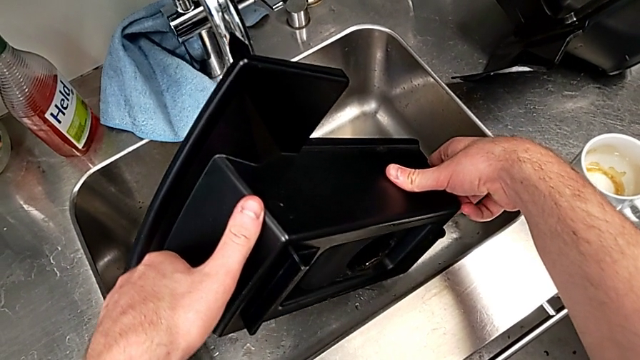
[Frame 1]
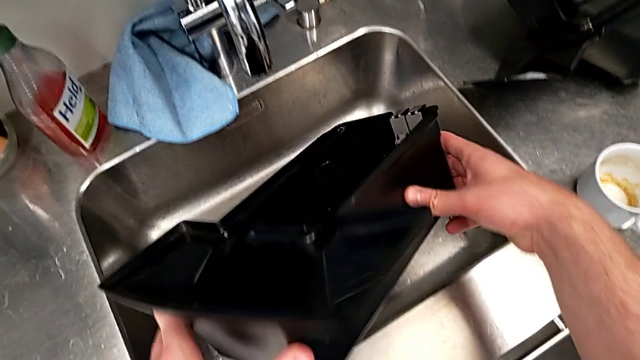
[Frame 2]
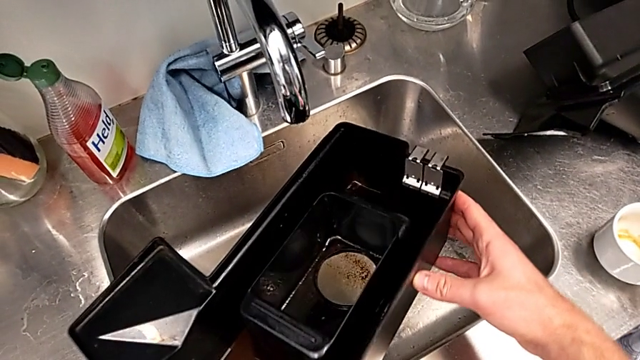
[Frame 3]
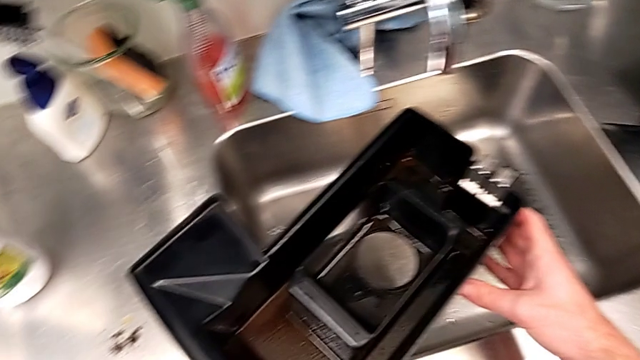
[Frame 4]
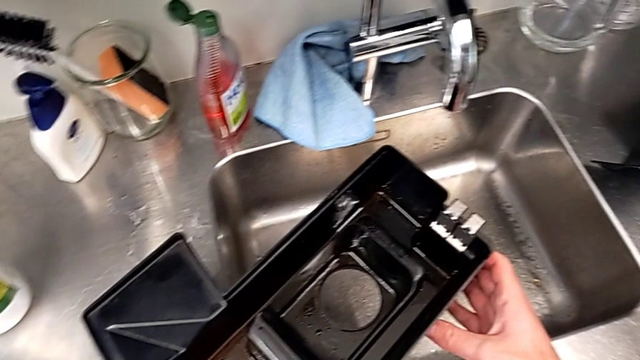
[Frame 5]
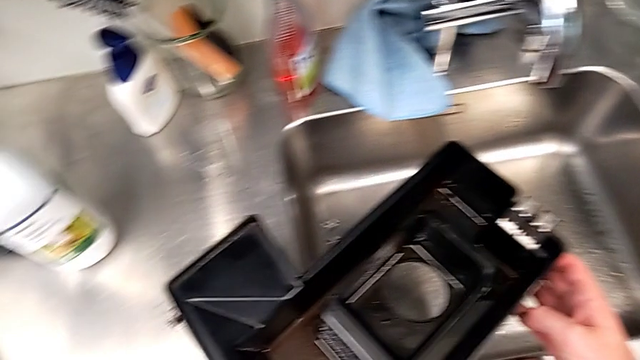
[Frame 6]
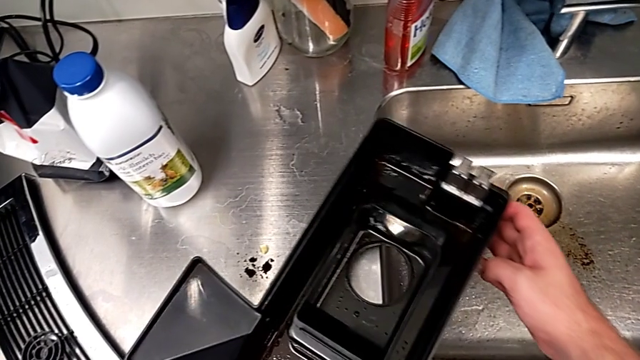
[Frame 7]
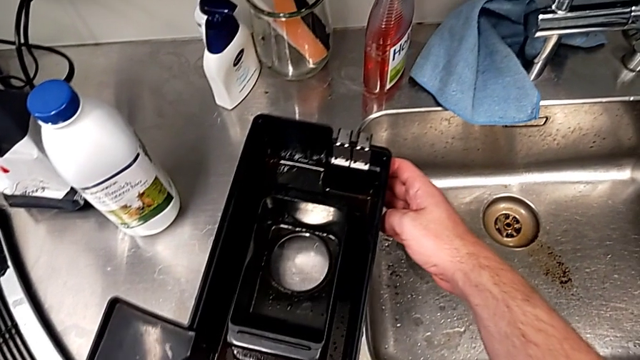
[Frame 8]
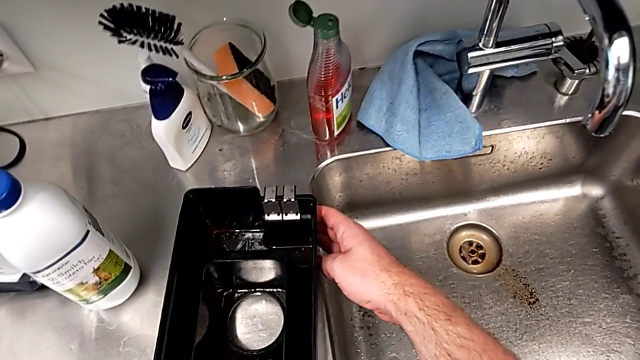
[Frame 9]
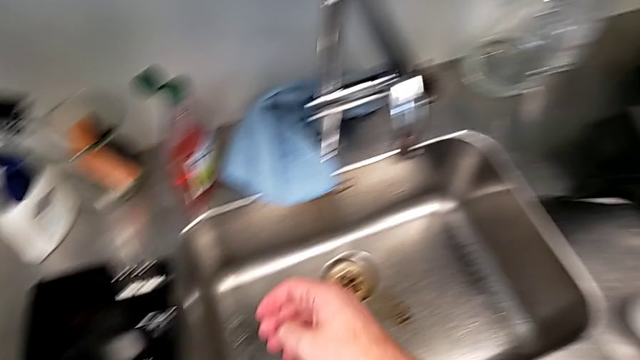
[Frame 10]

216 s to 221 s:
The camera wearer is emptying the drip tray every day. They place the drip tray.

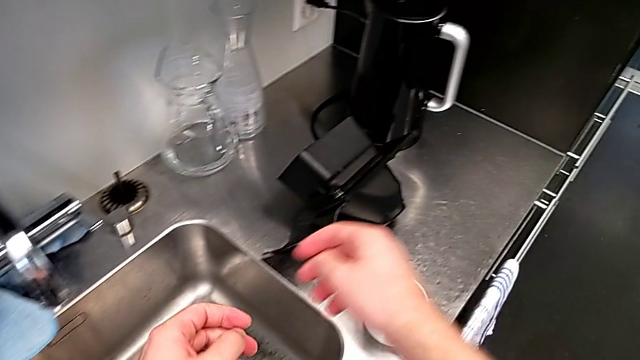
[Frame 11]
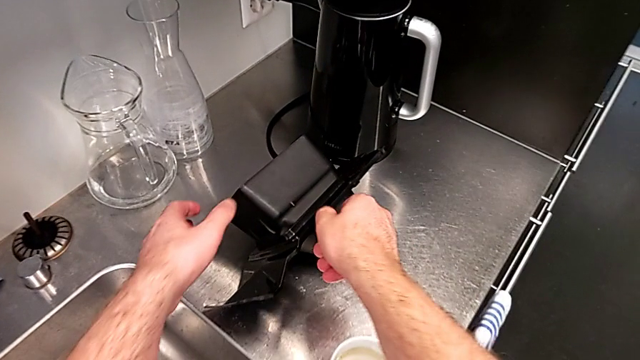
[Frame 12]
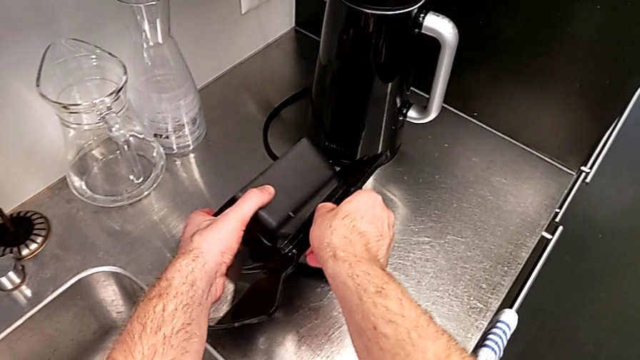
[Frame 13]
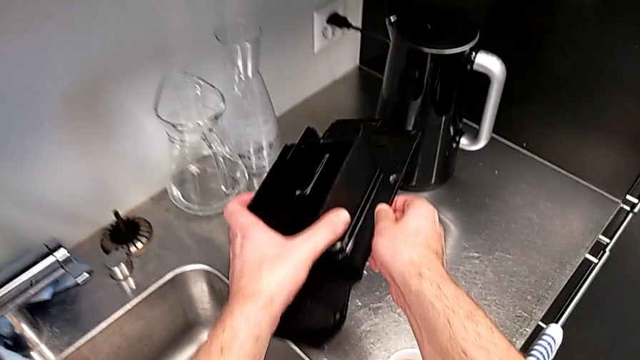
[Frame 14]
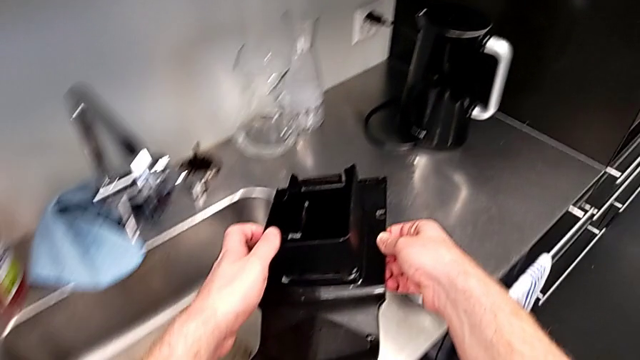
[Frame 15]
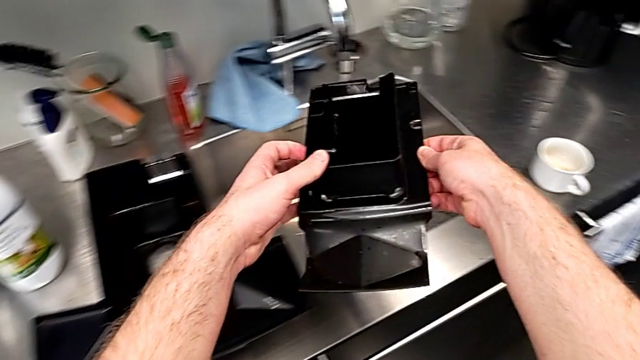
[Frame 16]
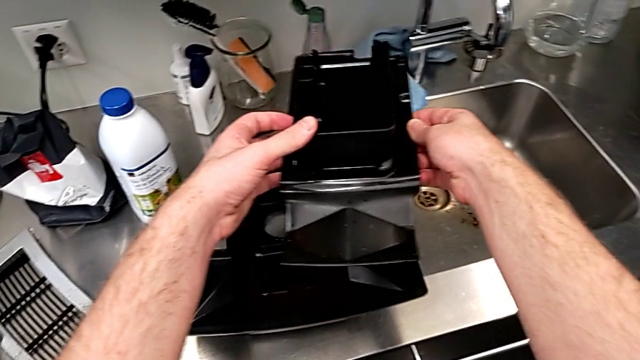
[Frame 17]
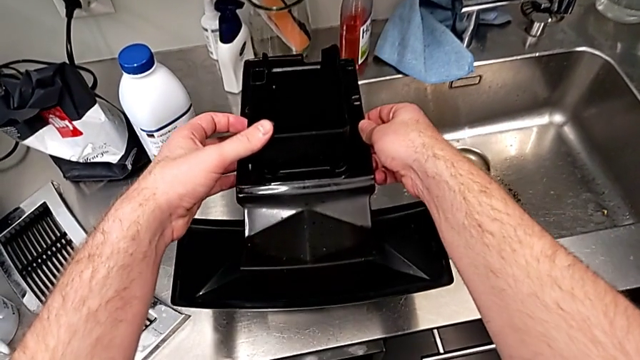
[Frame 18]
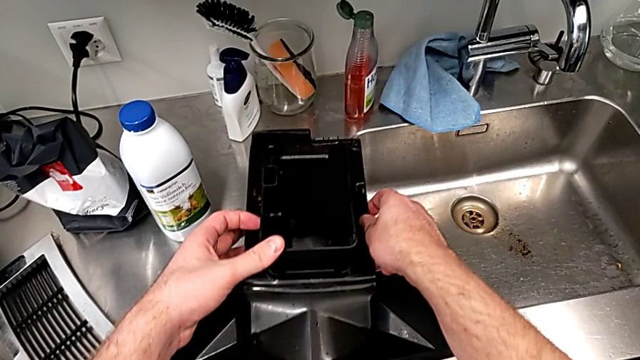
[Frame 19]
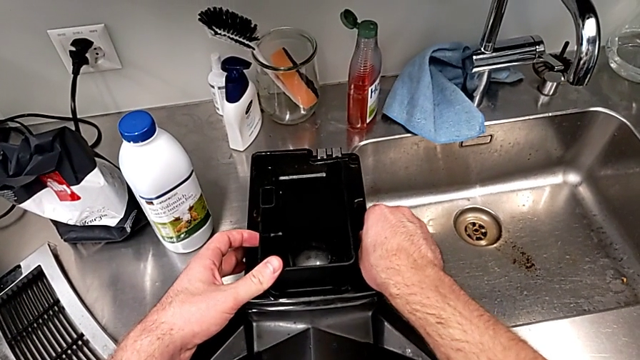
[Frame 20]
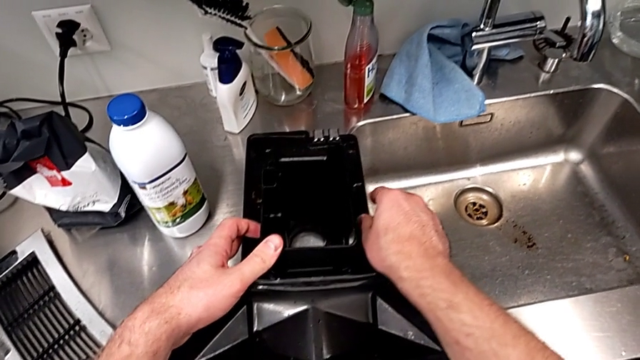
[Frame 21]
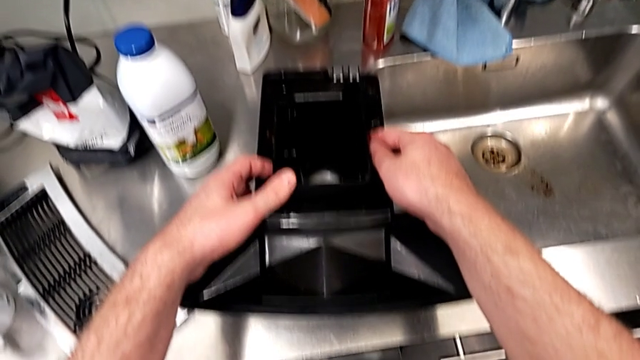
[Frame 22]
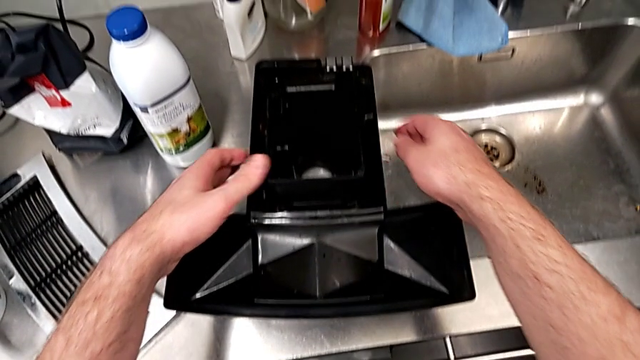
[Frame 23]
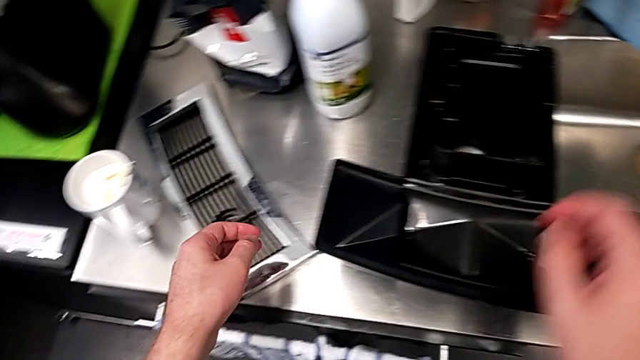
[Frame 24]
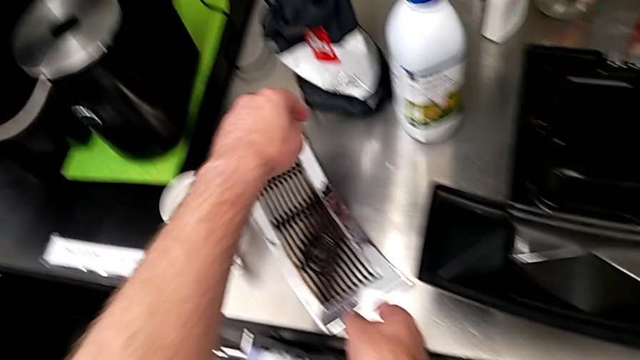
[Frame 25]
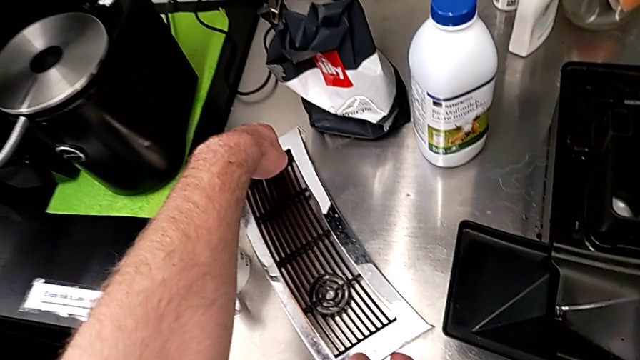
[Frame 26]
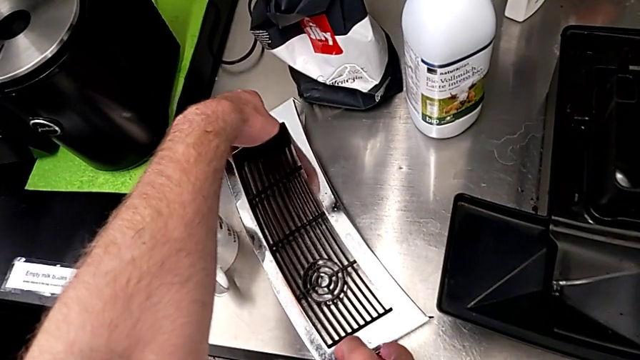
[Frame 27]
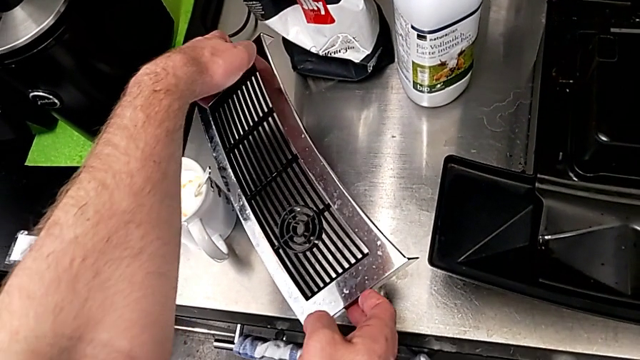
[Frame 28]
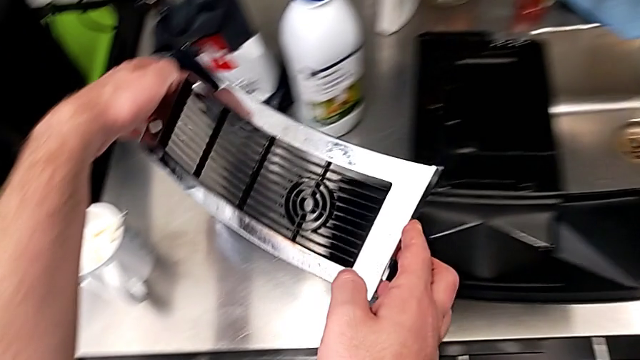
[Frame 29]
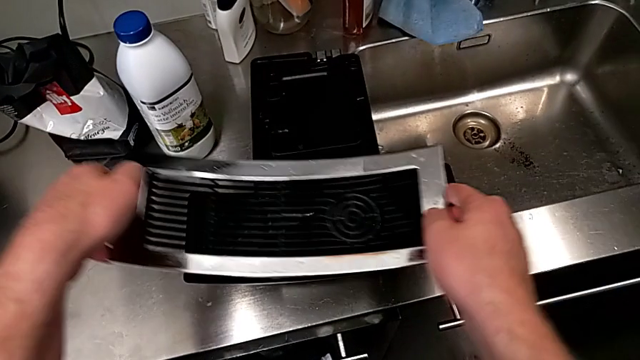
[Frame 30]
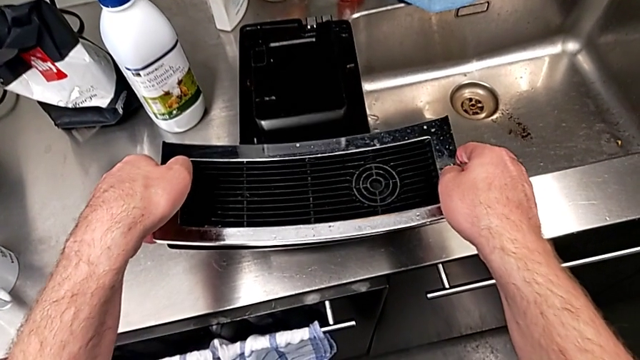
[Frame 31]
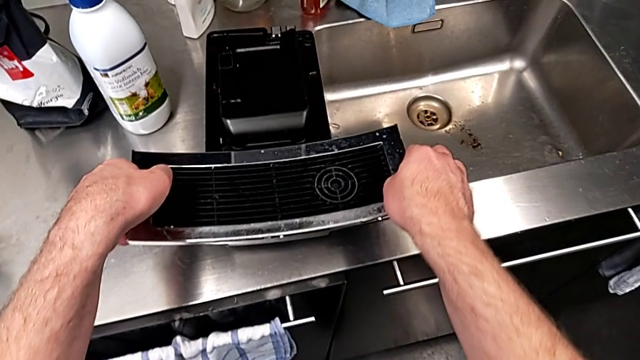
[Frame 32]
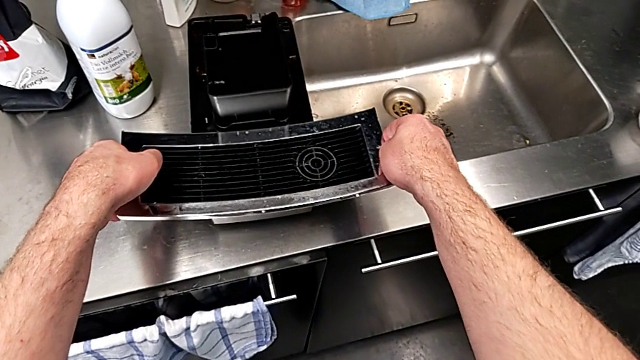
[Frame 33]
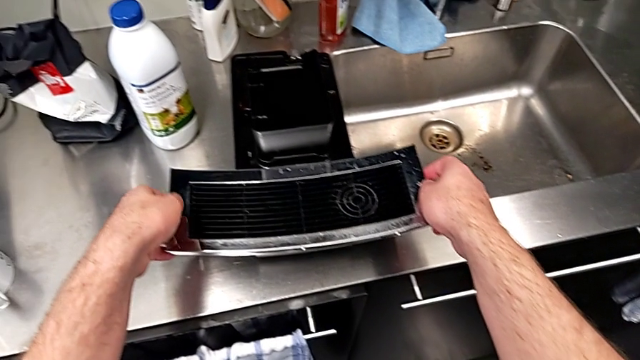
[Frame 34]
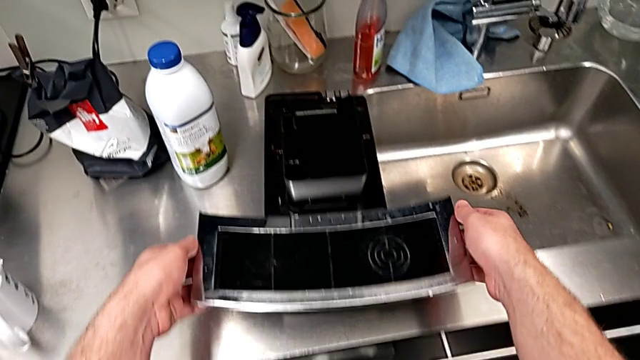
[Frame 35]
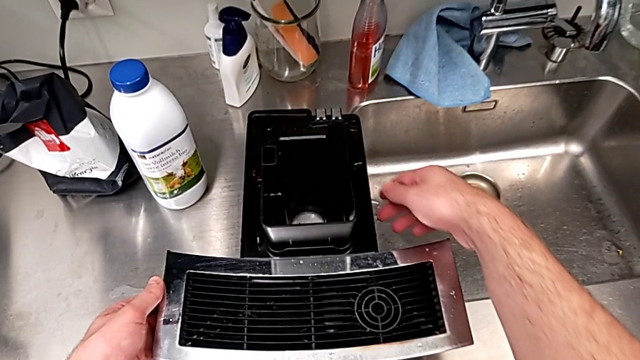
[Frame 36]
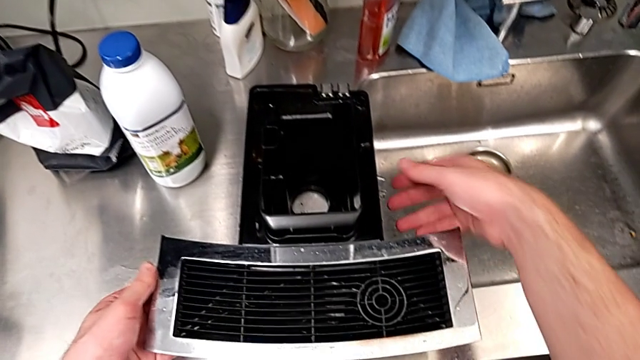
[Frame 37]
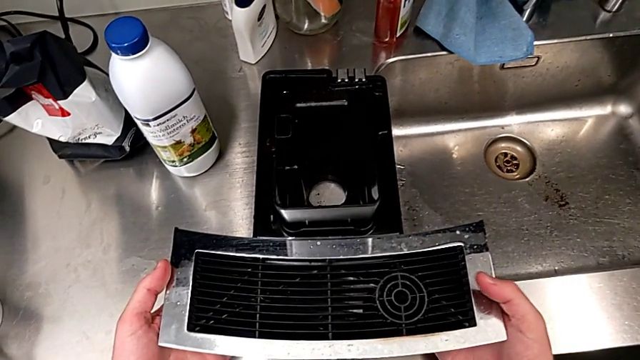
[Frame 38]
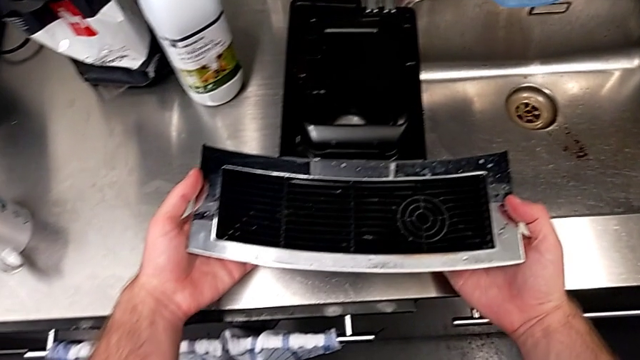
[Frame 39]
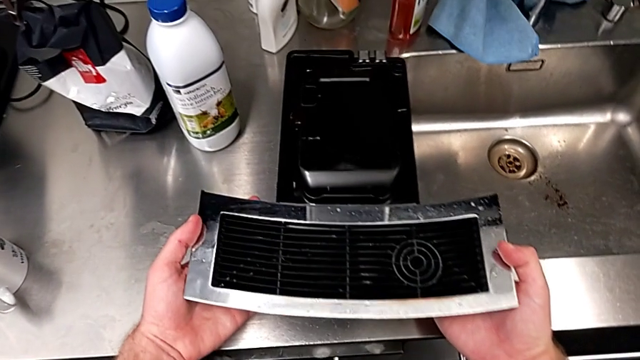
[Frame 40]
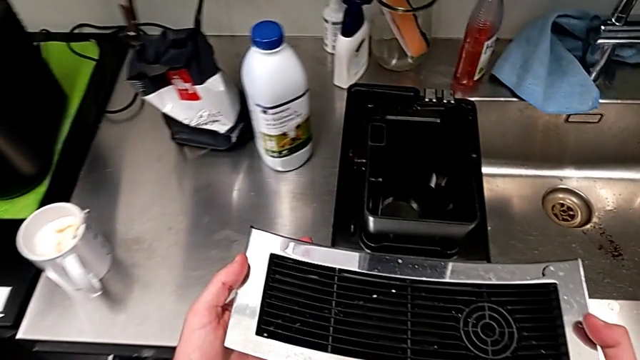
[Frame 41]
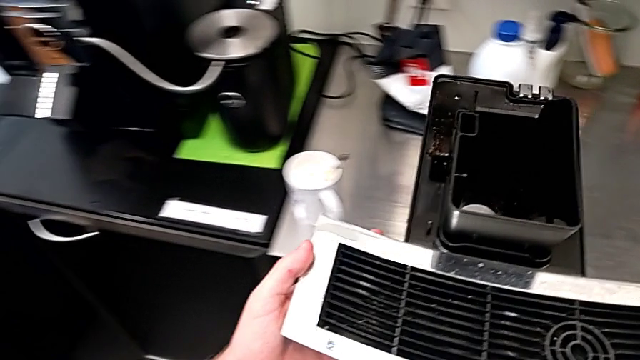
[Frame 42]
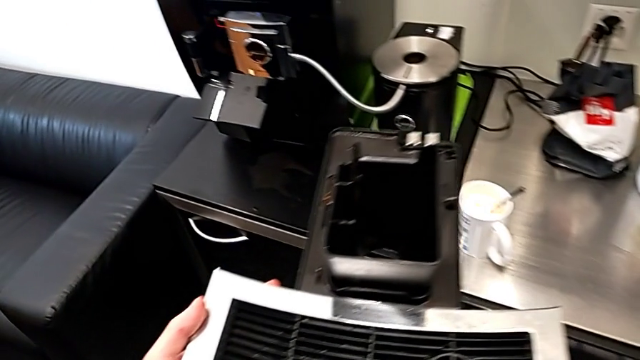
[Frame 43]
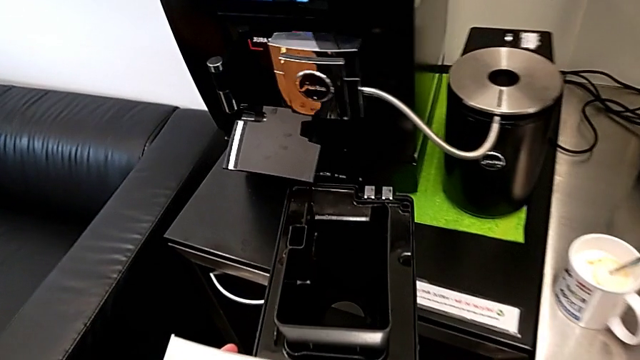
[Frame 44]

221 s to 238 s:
The camera wearer is assembling the drip tray. They grab the drip tray, assemble it, grab the top drip tray, assemble the cover and grab the drip tray.
